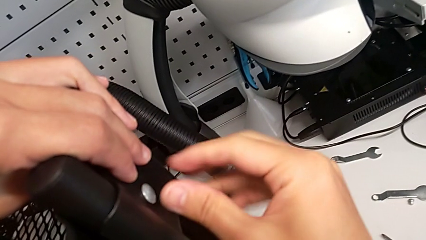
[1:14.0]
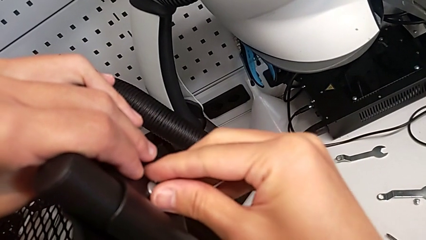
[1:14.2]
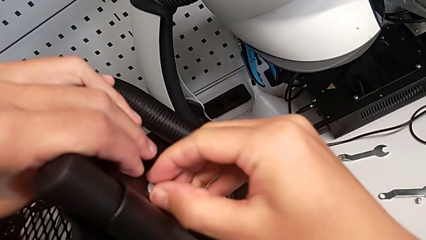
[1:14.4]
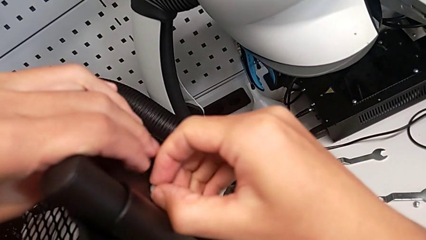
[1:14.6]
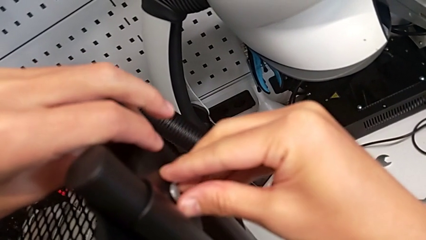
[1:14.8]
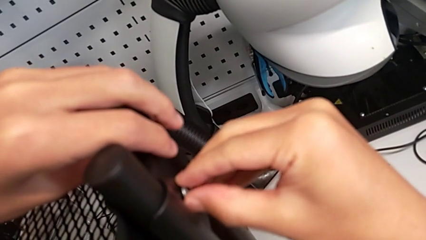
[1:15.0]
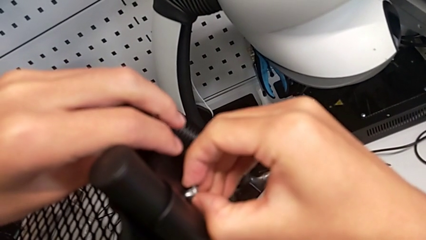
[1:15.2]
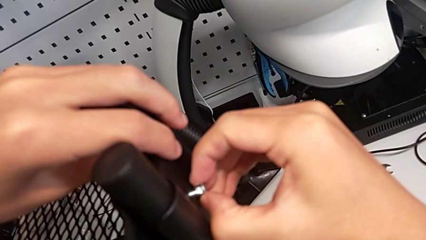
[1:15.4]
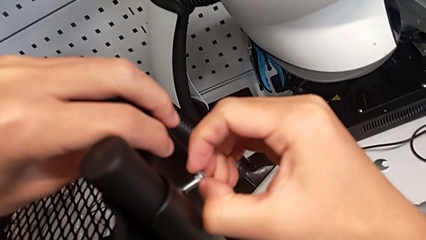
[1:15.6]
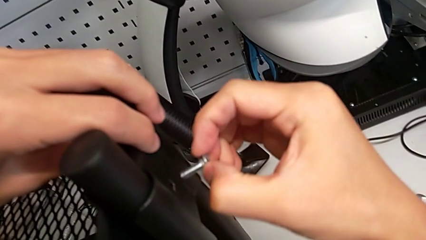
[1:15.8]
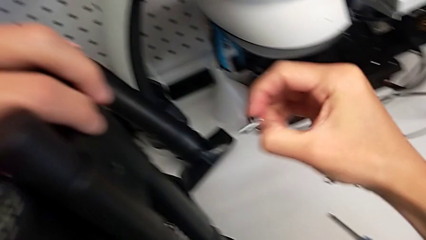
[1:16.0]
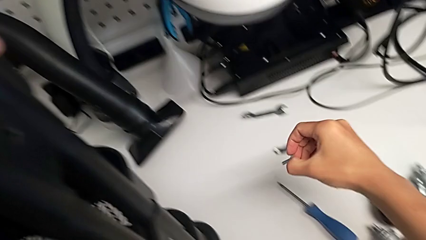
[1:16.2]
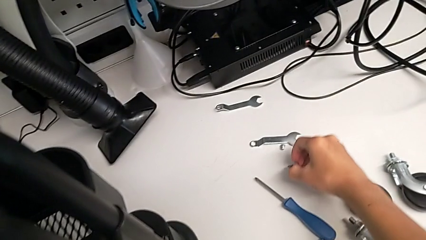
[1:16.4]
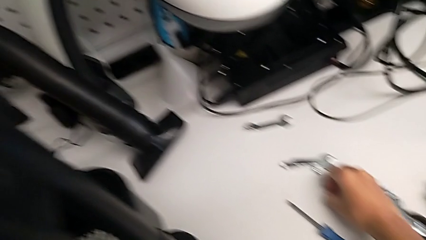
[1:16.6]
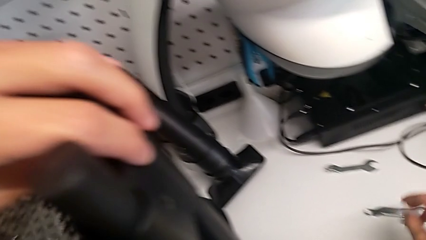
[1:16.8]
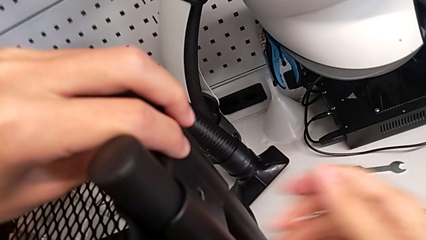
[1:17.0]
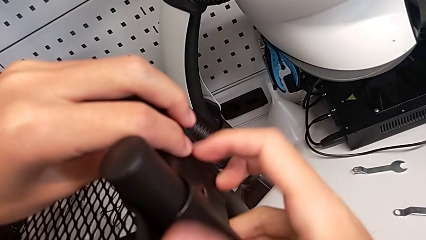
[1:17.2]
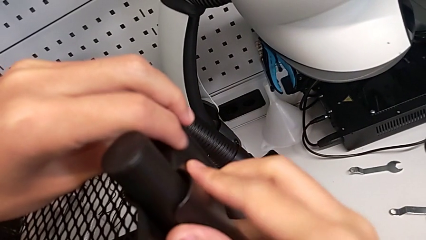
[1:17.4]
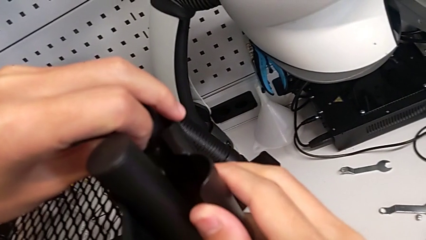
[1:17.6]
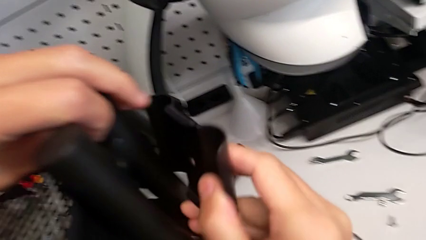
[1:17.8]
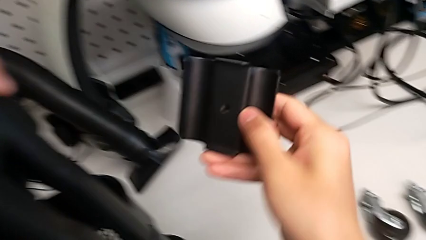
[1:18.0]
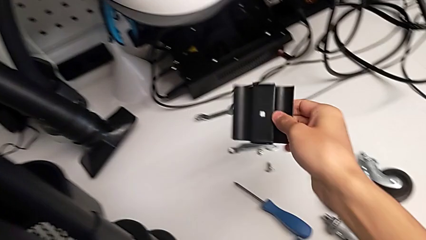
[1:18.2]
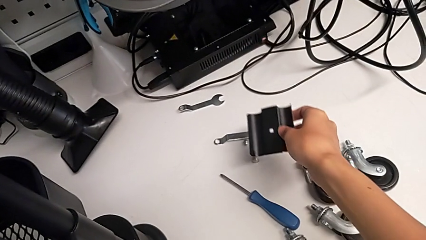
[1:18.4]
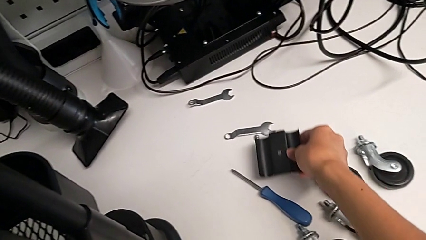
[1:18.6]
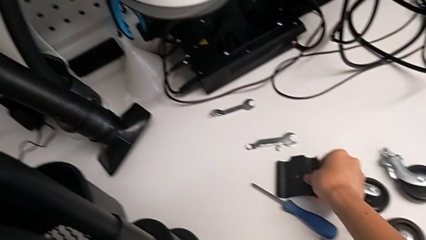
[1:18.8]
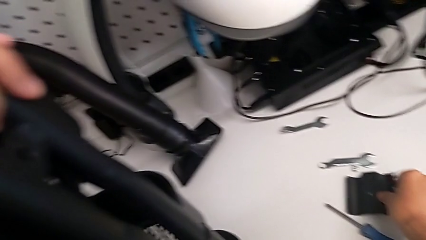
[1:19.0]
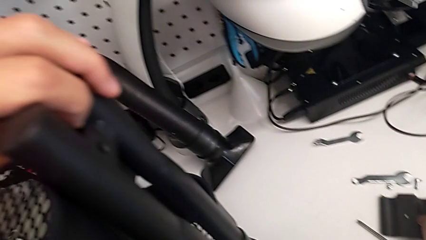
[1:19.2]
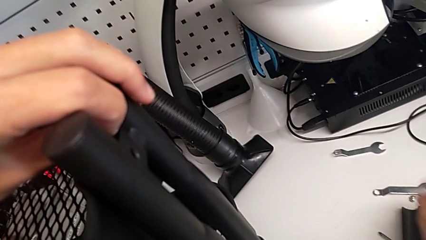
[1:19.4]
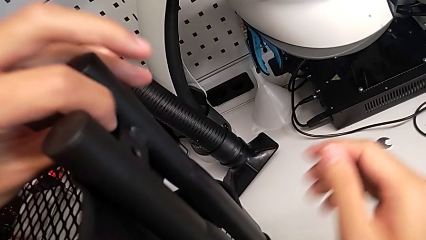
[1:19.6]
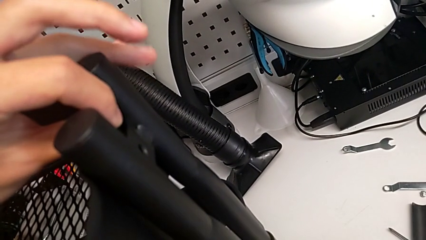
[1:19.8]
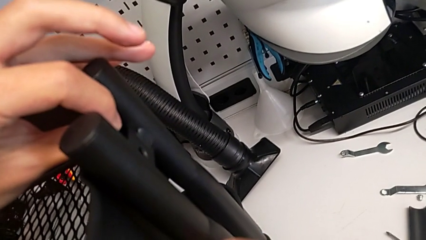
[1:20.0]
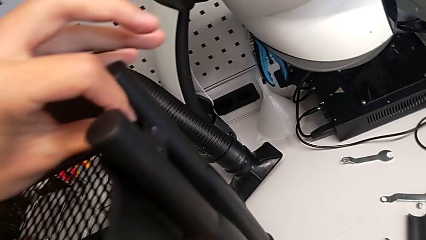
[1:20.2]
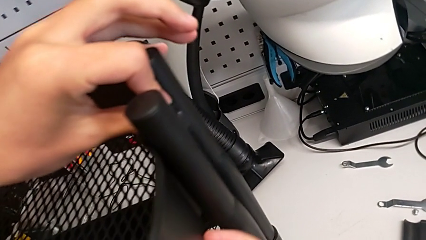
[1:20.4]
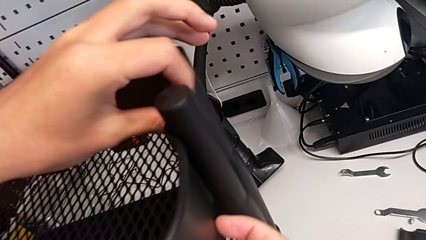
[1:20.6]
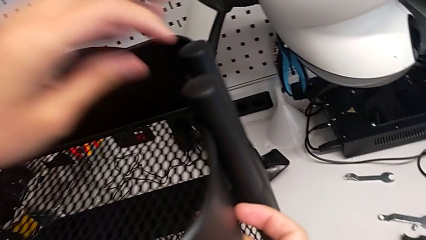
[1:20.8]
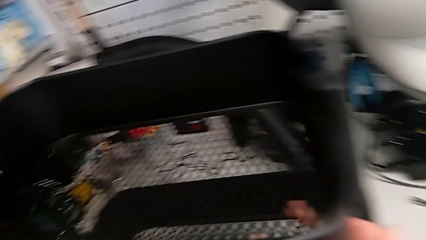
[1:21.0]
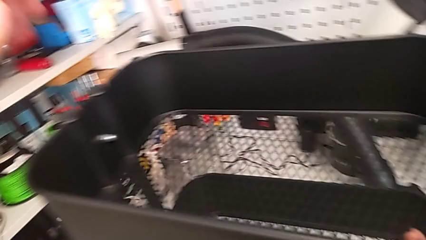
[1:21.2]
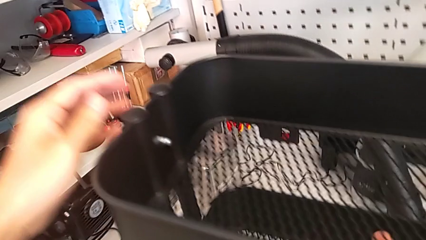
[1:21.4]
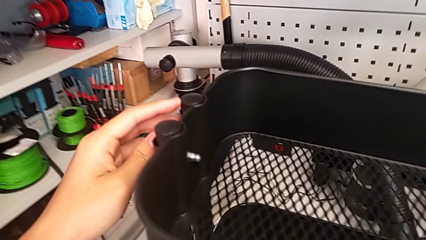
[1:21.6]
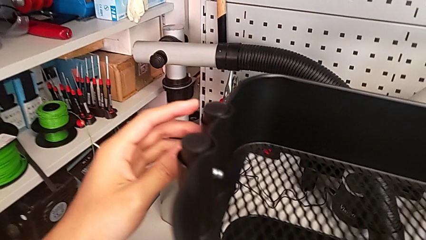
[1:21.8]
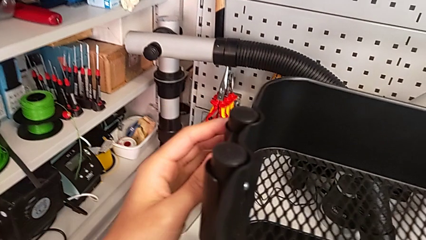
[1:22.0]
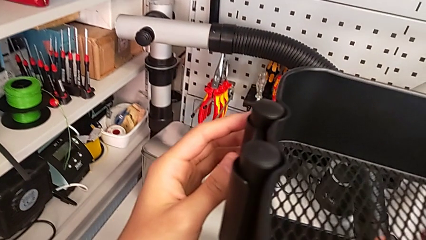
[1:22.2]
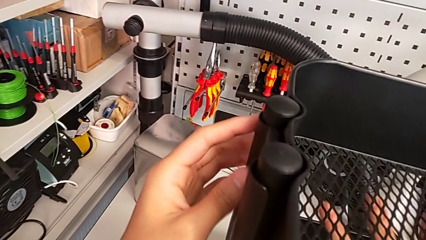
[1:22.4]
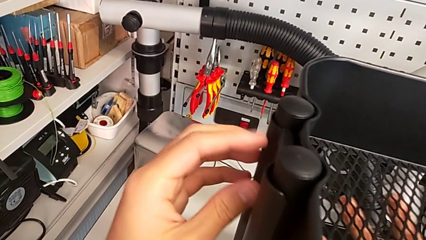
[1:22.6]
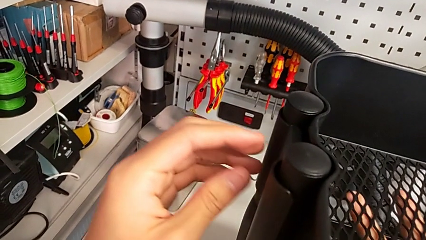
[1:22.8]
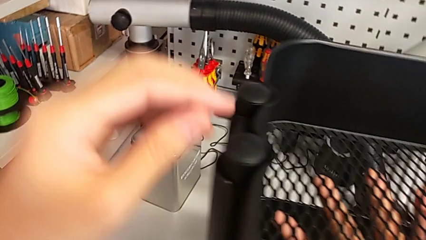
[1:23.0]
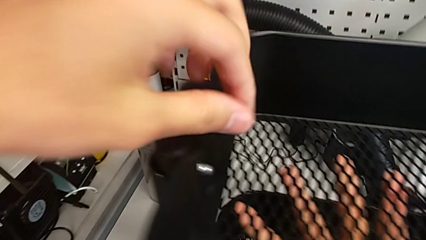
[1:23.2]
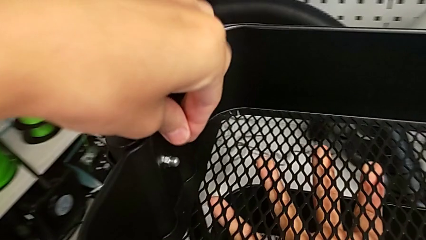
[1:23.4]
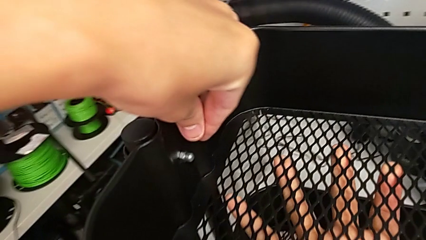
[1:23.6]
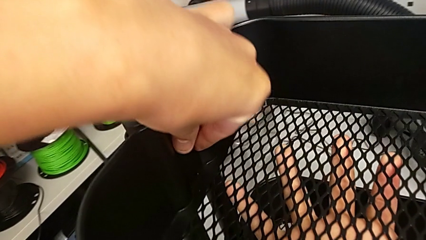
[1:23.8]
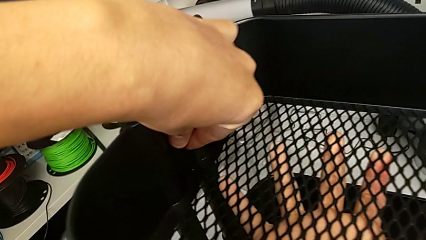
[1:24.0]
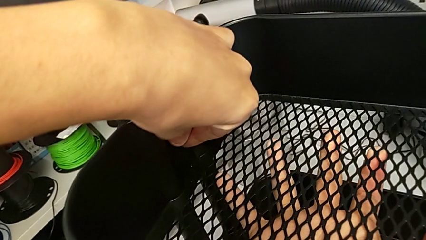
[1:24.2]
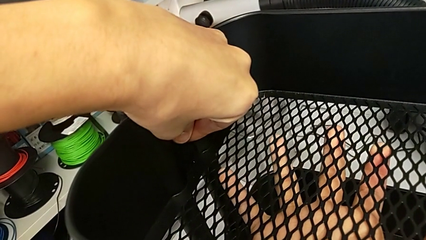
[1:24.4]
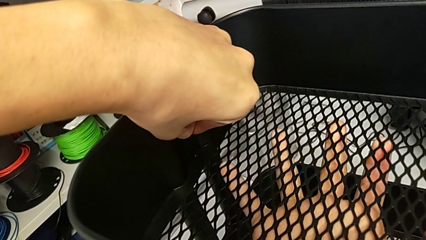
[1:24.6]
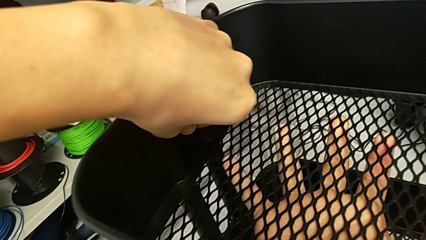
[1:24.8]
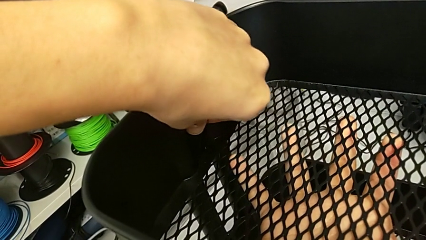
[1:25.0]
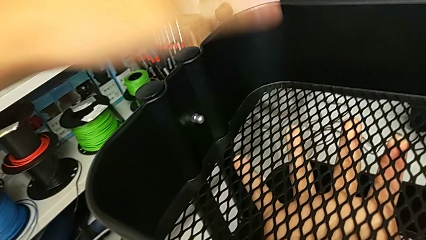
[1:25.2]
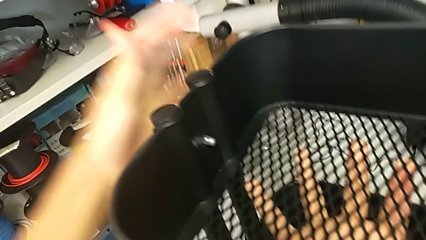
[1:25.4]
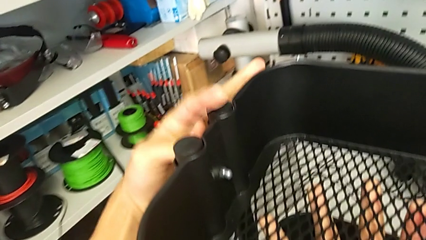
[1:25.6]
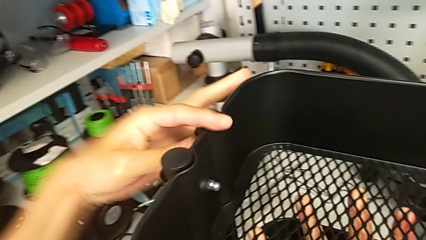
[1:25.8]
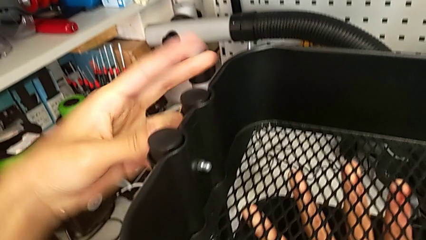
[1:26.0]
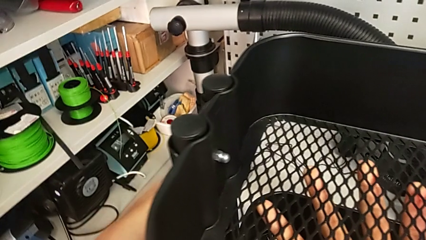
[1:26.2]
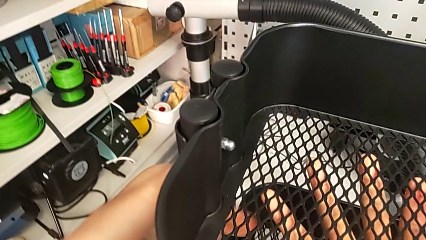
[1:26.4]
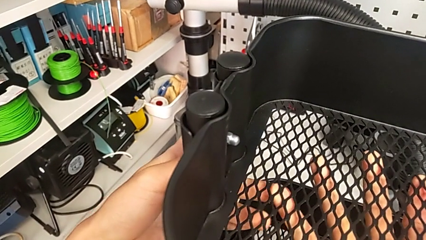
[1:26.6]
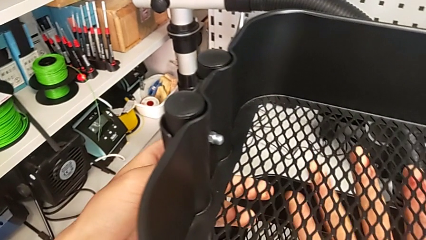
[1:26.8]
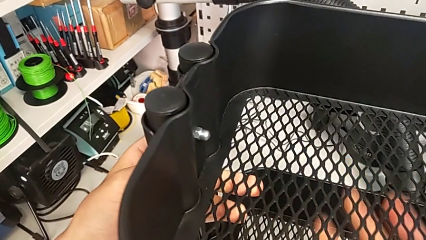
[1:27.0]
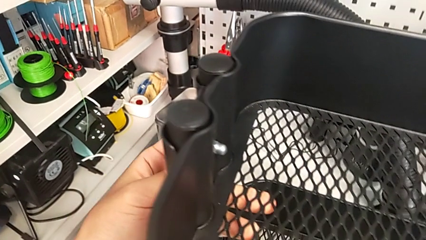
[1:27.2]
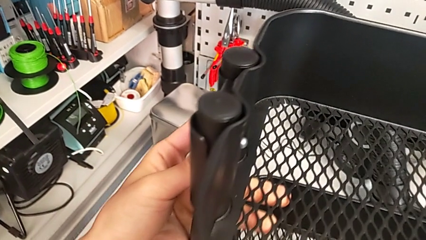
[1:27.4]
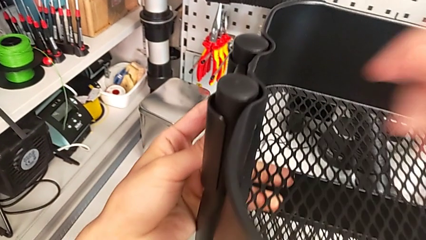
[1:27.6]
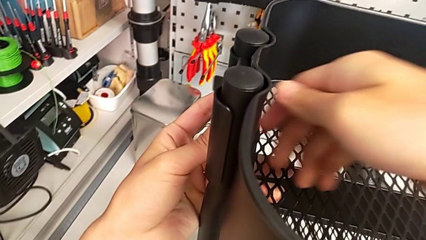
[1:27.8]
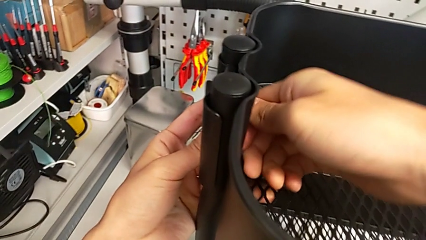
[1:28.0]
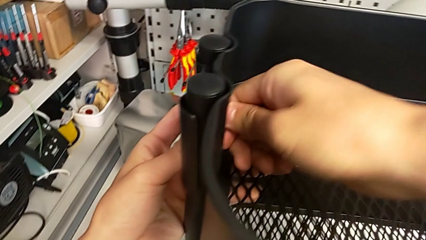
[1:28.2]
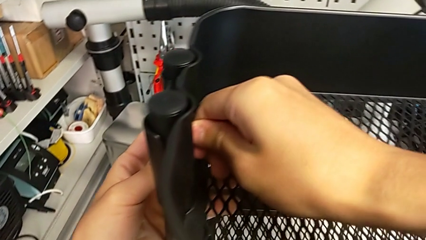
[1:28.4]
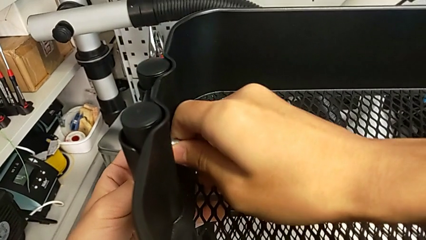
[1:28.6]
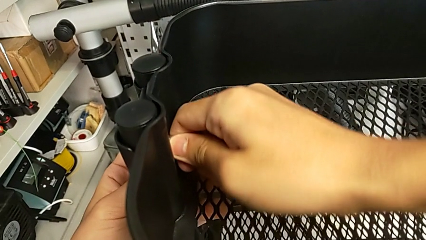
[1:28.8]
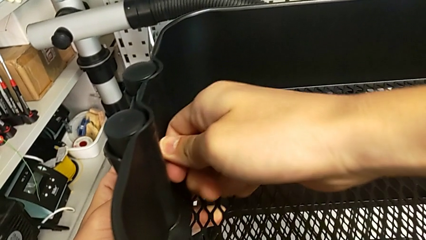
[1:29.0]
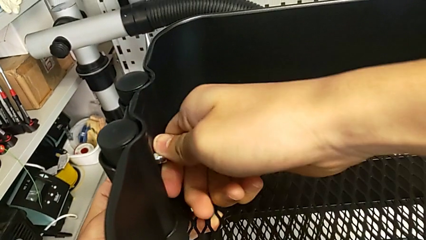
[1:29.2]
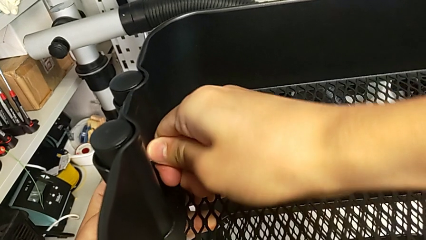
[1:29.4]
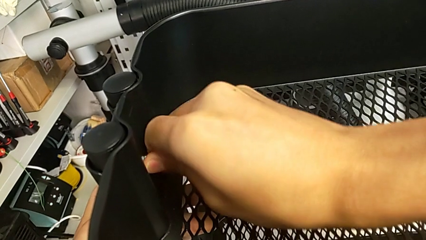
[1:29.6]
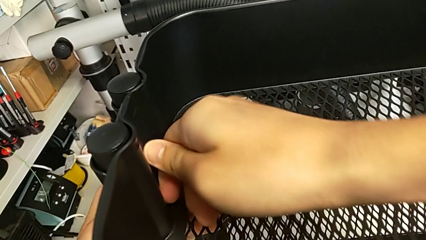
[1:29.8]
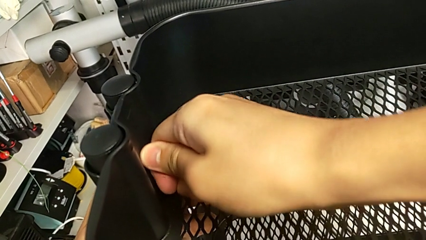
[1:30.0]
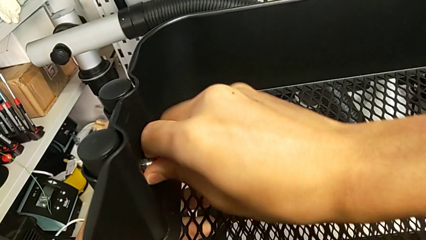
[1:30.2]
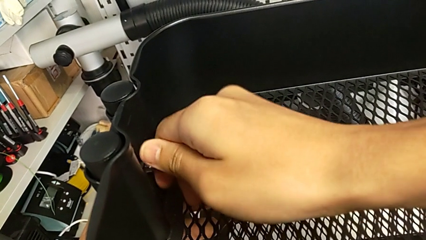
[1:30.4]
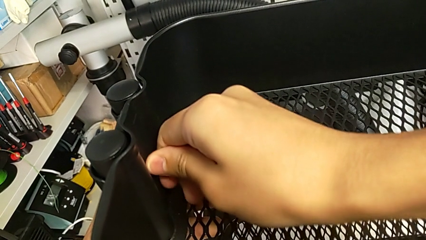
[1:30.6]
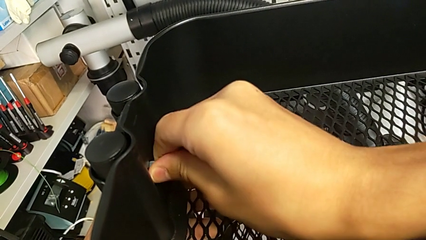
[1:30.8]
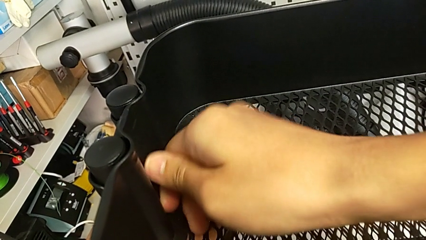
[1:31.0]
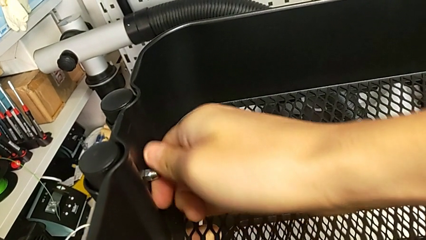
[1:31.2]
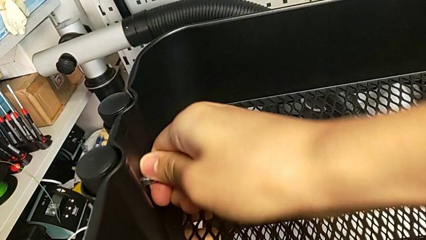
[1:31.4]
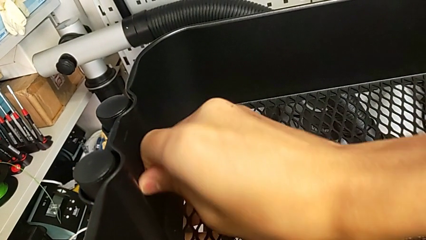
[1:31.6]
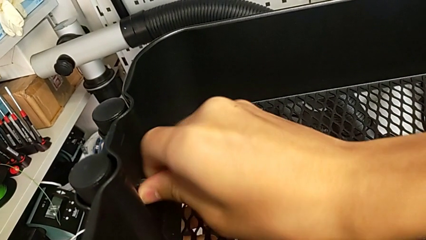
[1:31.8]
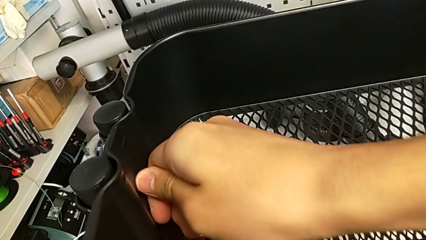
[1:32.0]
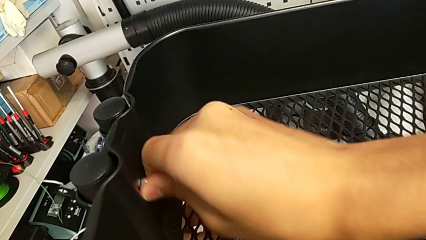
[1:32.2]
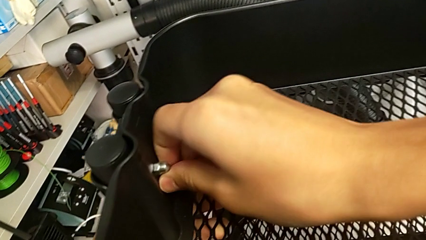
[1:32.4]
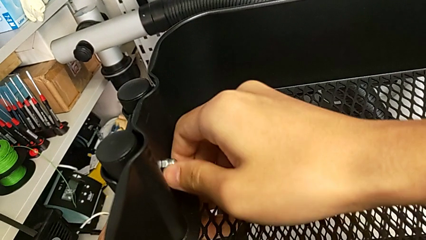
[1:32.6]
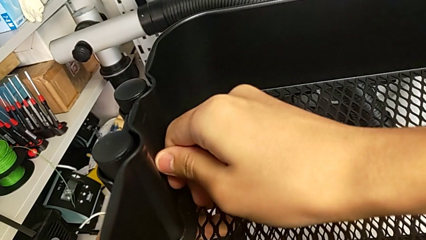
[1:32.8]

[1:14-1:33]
The camera wearer is disassembling the top grid tray. They withdraw the first bolt, withdraw the first bracket, place it, approach the second bracket, touch the second hexagon cap nut twice and begin to unscrew it.
